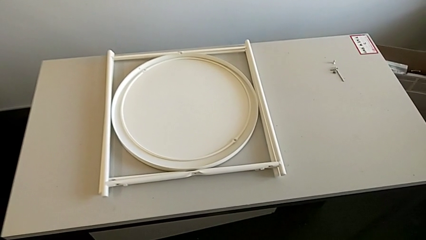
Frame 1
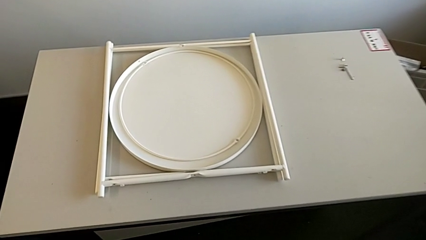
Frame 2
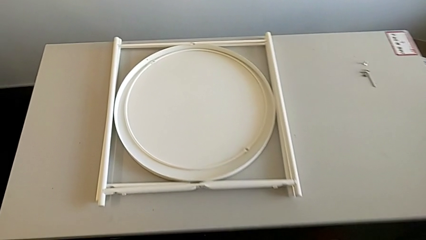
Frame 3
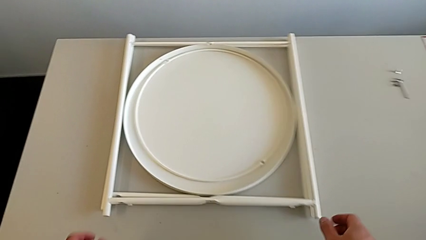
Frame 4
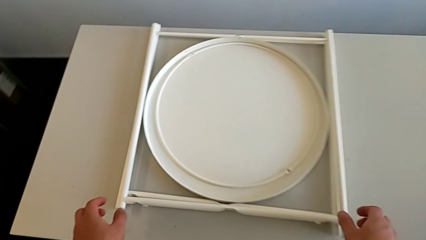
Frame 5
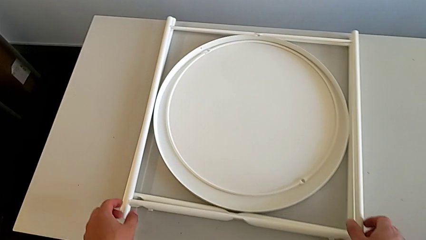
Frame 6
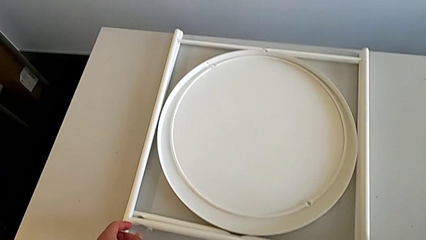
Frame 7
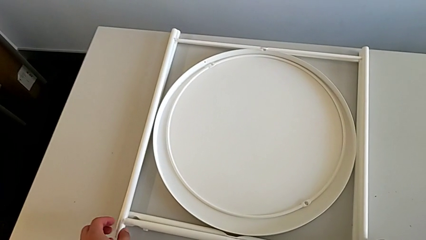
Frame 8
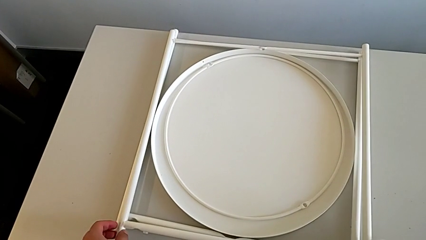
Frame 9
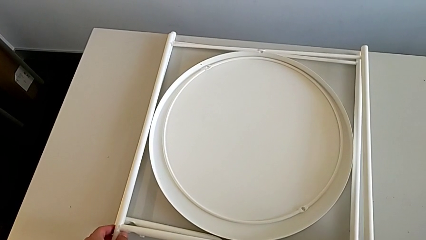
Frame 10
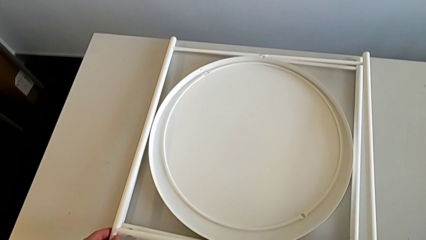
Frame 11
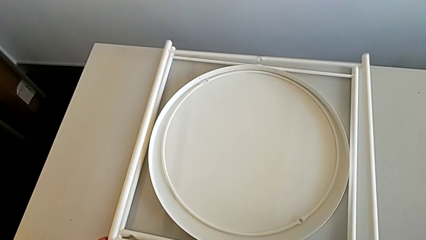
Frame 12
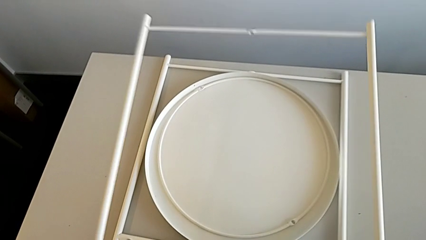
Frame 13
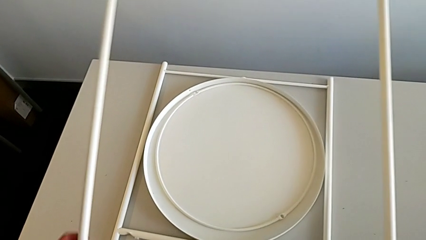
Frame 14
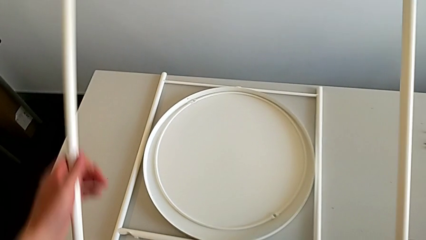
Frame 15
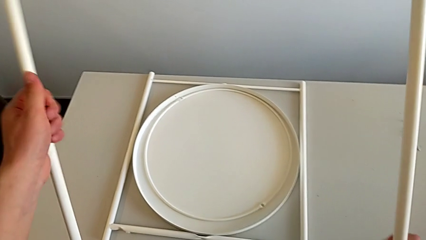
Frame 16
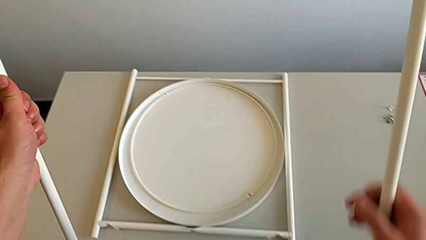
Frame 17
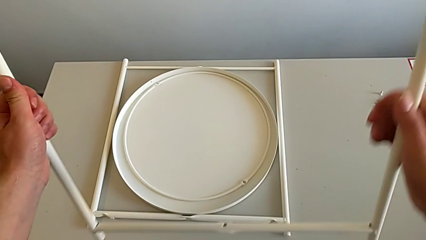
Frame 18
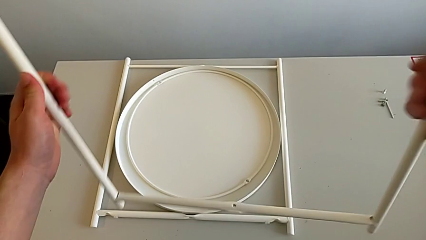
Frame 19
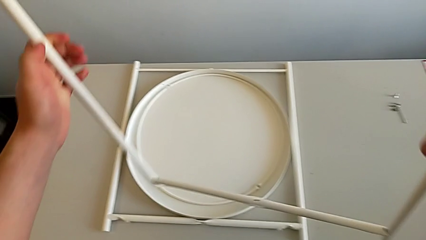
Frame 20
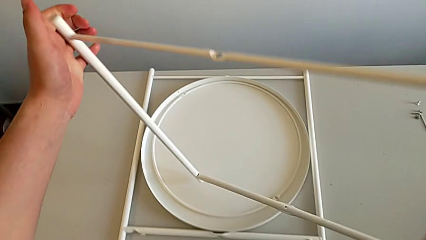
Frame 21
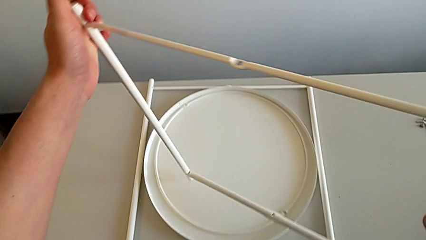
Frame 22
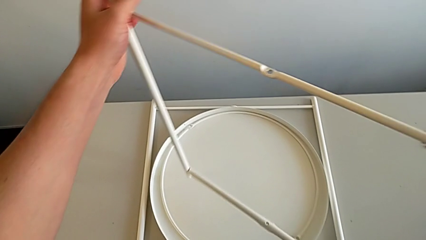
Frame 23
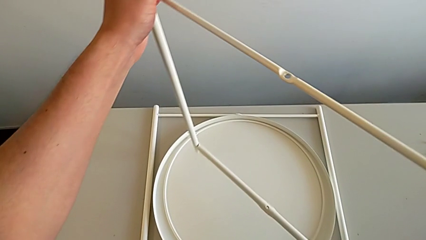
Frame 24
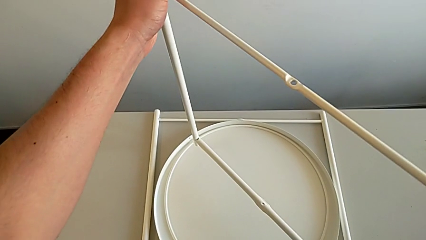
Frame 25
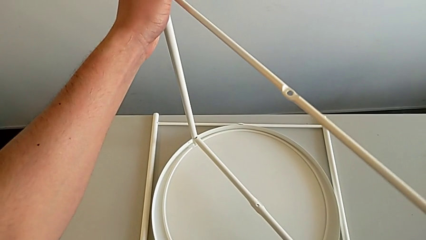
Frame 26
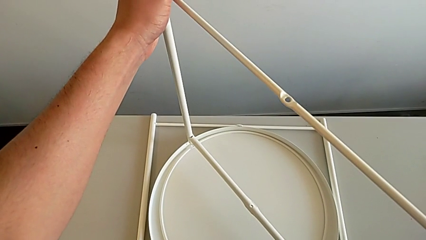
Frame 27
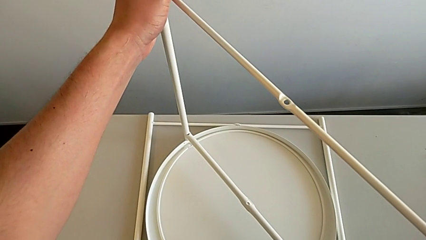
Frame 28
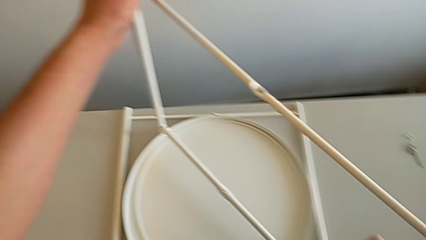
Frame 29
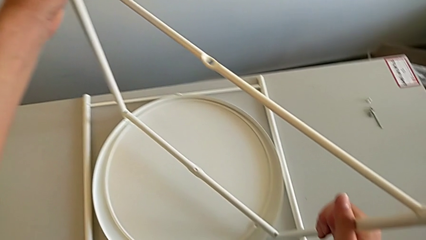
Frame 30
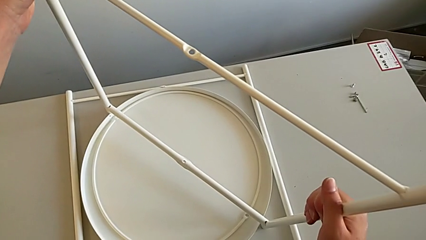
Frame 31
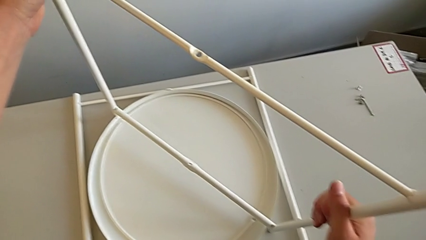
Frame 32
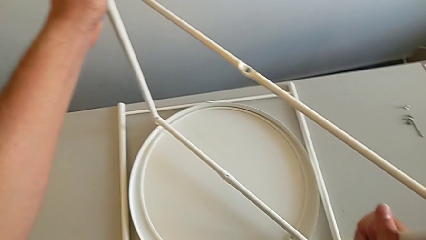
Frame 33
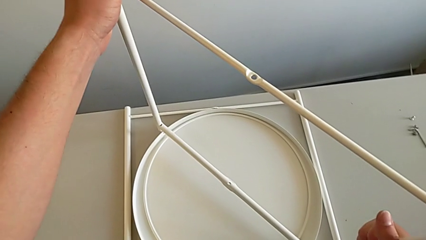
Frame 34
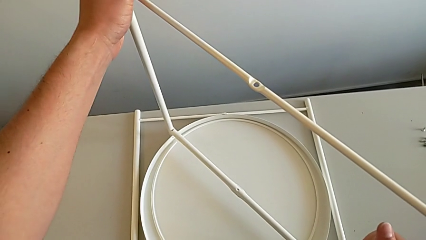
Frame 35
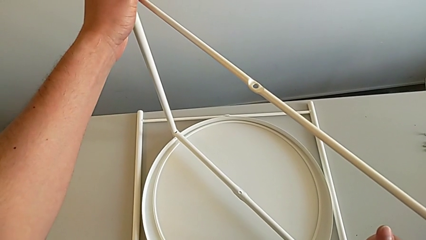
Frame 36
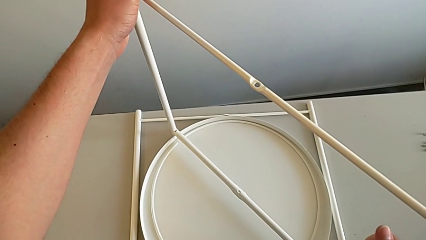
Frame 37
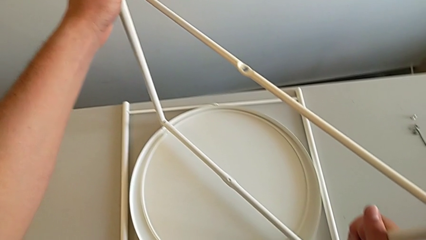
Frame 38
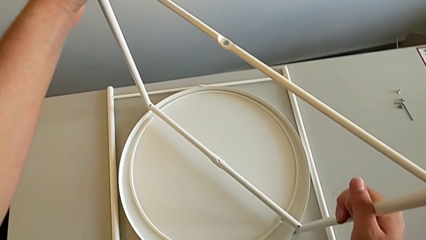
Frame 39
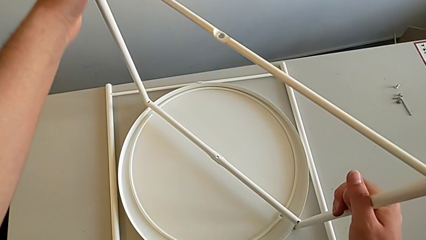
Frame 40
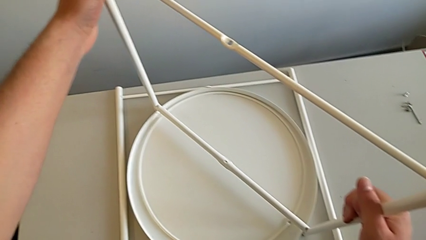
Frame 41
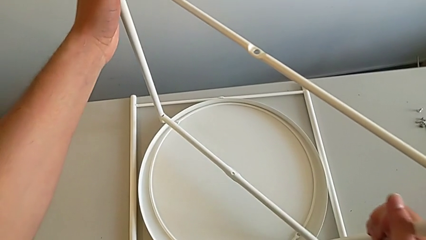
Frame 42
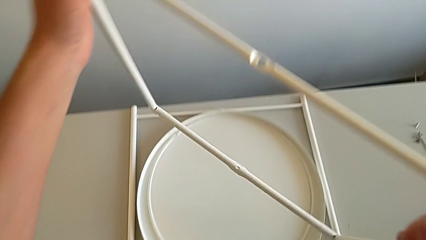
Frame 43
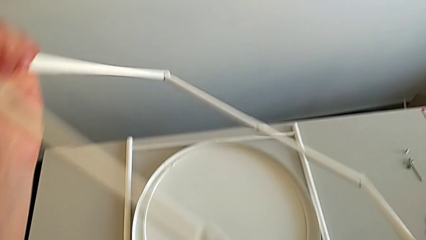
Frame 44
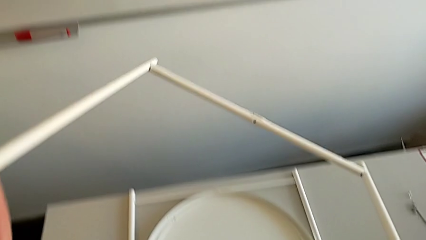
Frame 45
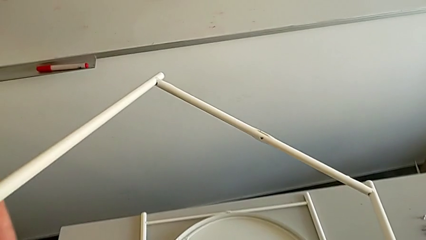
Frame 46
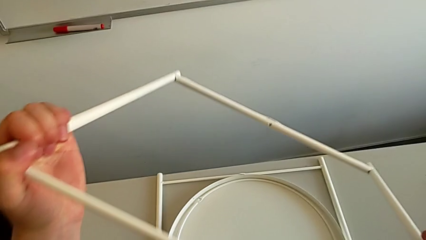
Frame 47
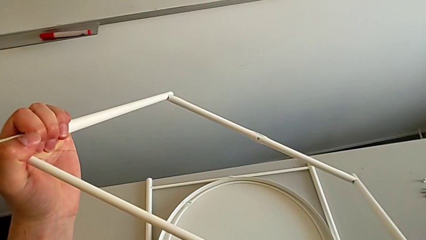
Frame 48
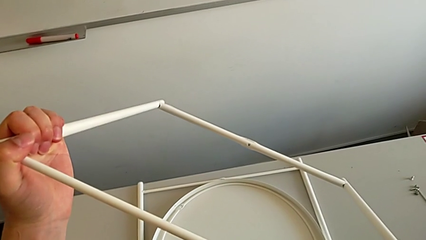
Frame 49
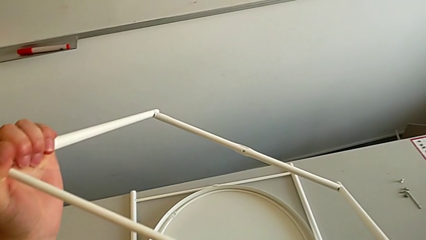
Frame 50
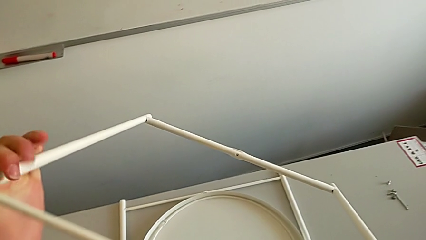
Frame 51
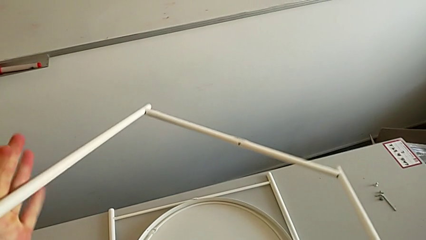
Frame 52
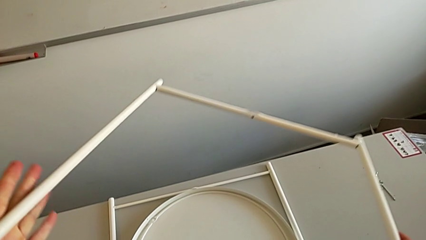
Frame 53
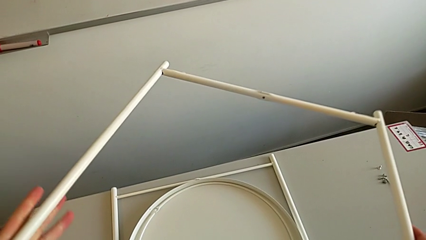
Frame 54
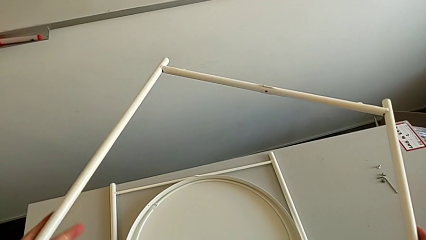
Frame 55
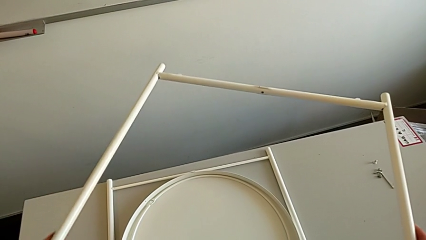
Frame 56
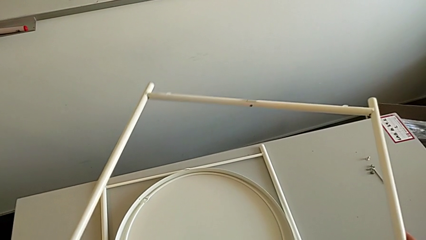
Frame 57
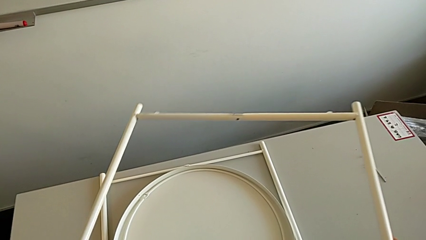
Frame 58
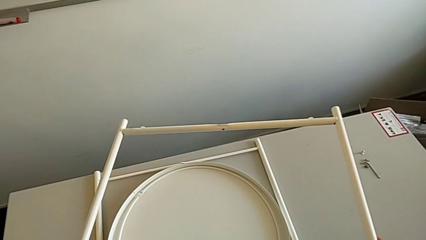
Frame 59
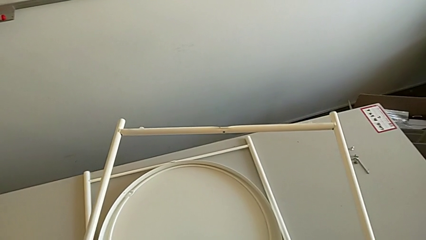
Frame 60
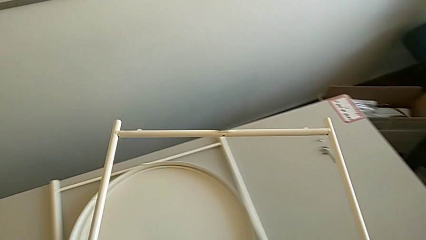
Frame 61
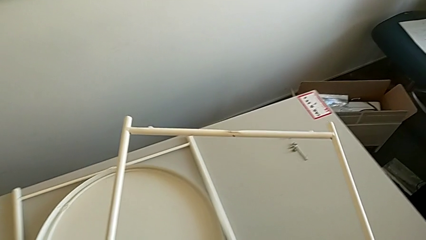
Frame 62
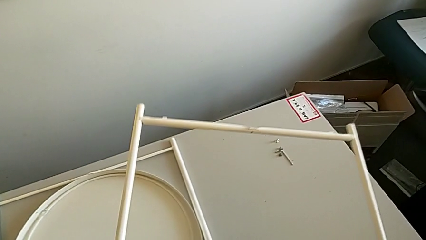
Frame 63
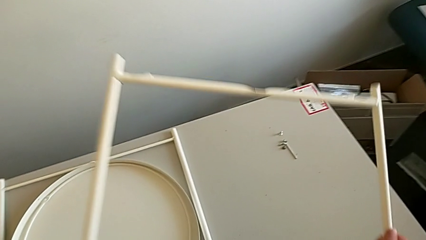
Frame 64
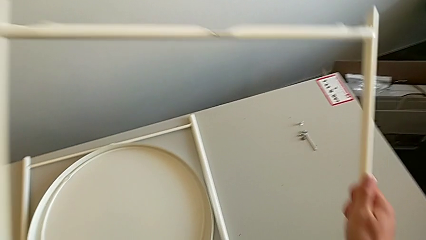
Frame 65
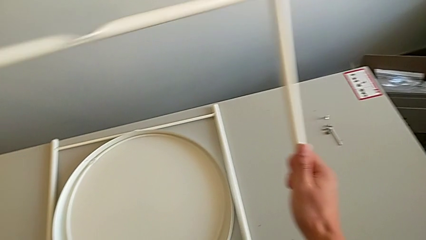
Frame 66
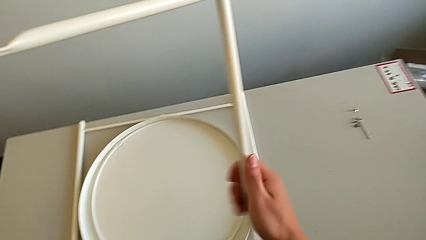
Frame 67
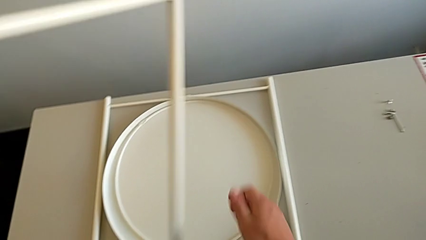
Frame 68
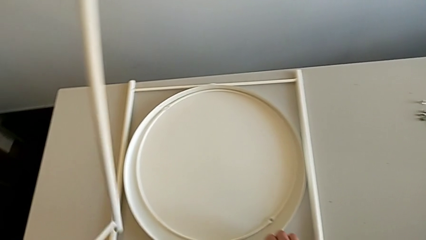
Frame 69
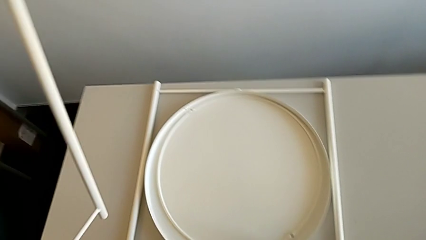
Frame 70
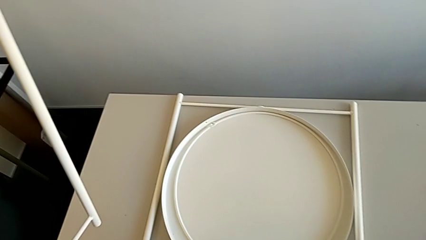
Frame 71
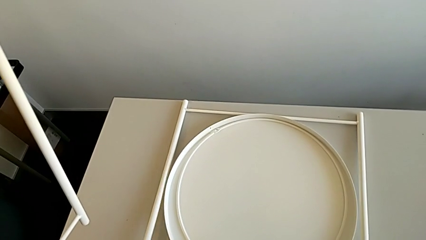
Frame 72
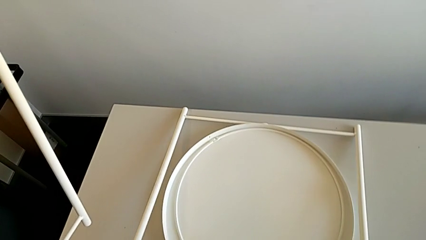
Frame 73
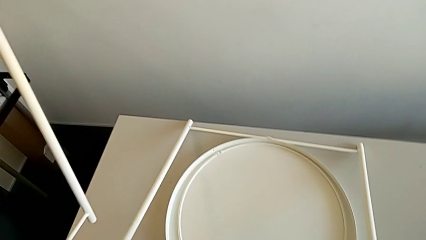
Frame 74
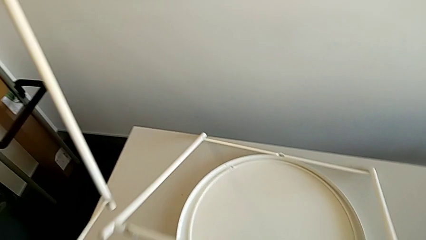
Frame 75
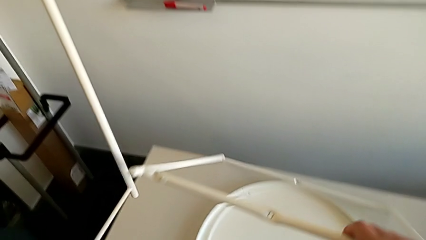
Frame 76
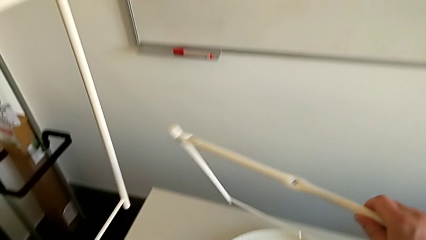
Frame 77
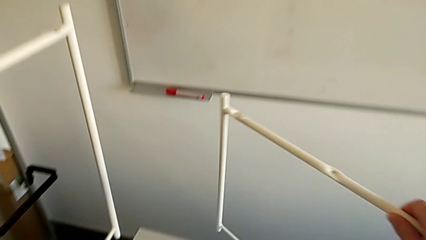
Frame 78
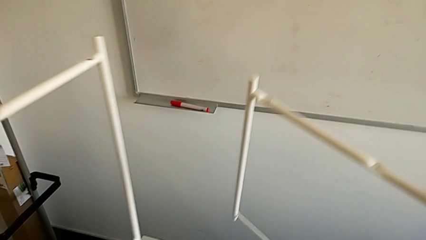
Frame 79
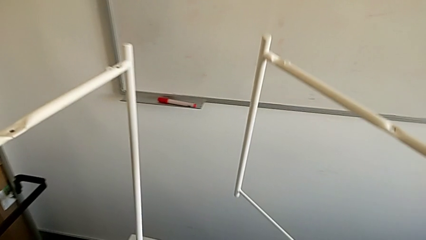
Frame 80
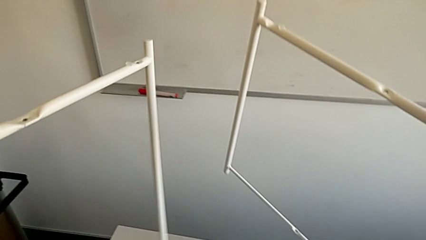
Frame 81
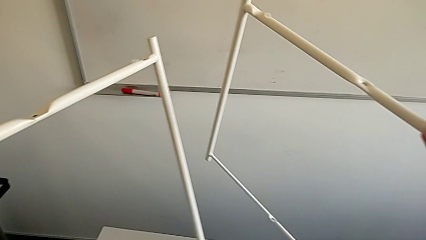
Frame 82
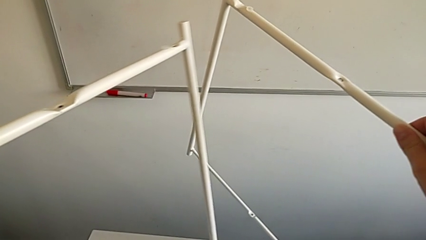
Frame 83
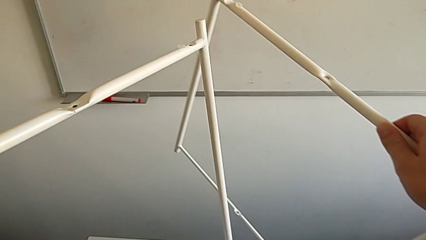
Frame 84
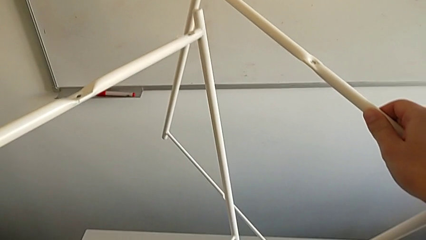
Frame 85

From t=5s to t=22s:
The camera wearer is assembling the table legs. They grab the leg, lift it, inspect it twice, wrongly inspect it, hold it and grab it.
